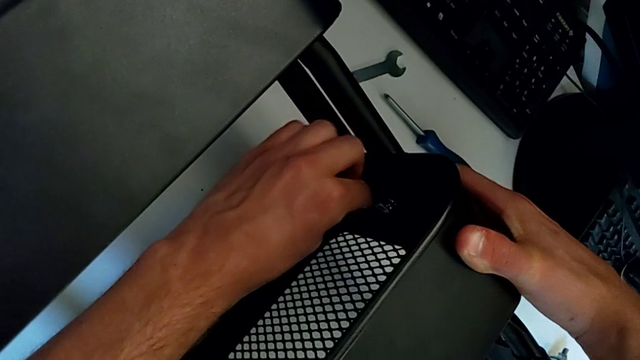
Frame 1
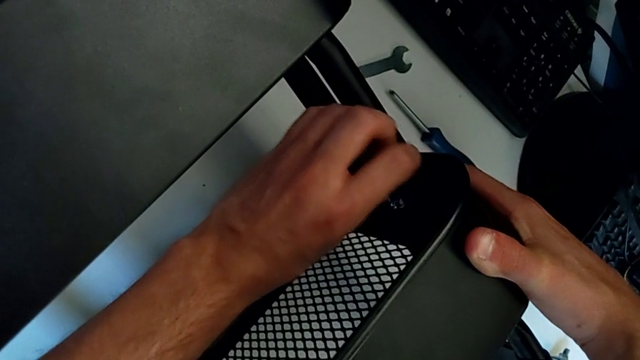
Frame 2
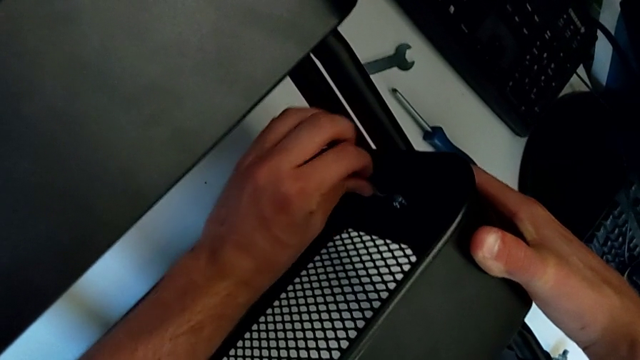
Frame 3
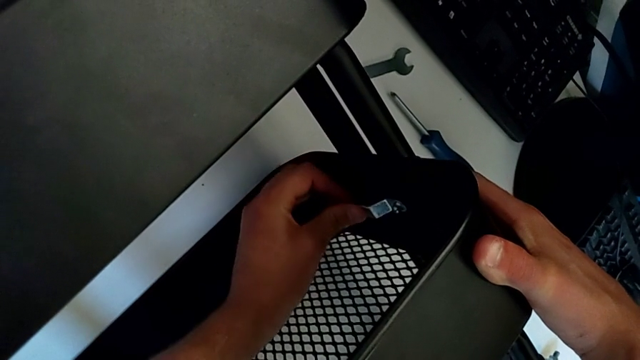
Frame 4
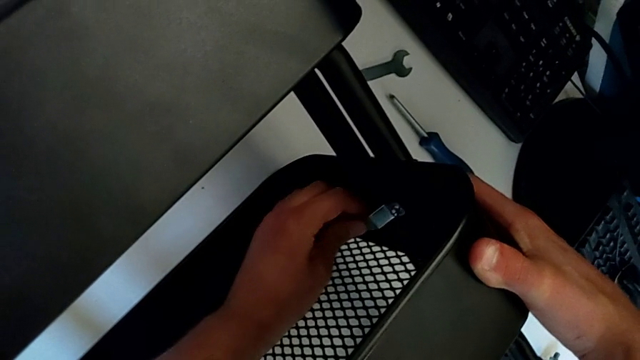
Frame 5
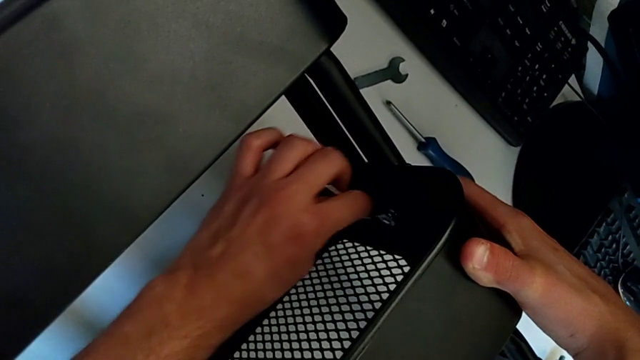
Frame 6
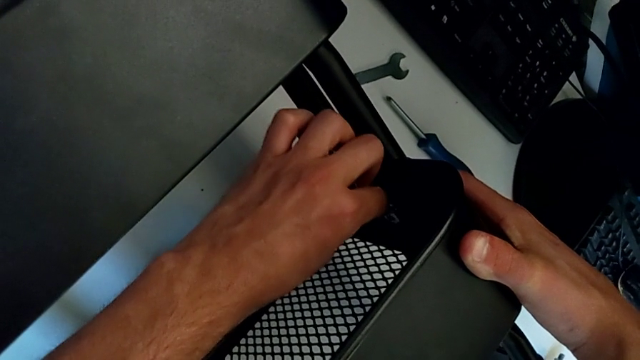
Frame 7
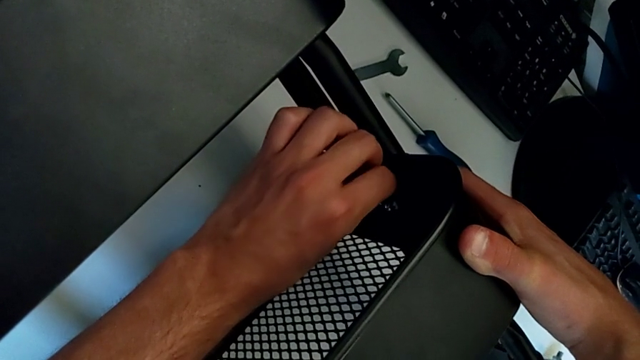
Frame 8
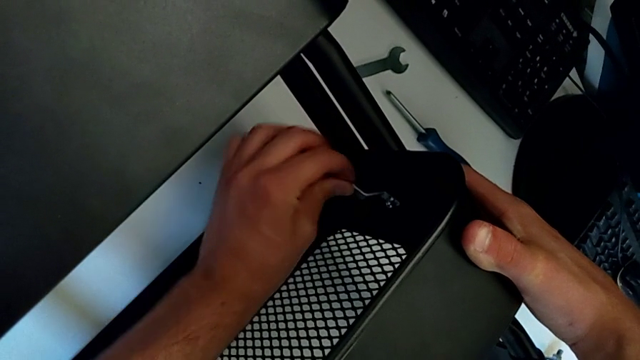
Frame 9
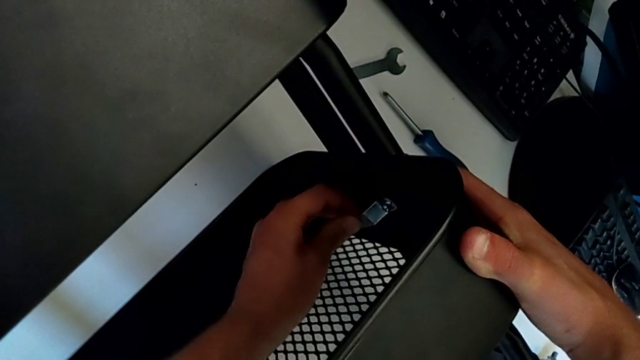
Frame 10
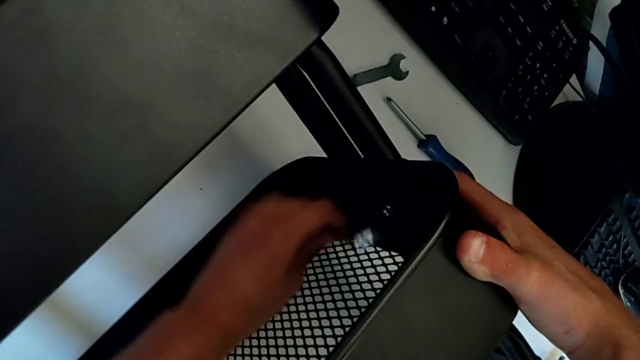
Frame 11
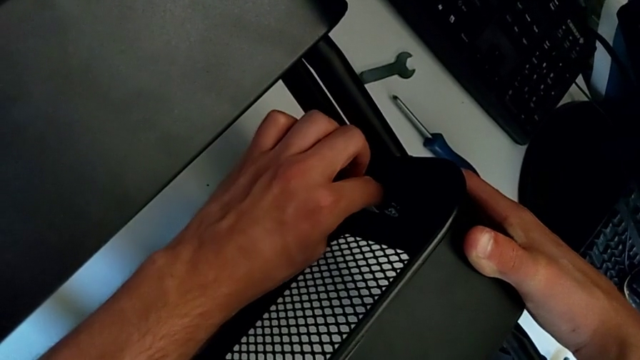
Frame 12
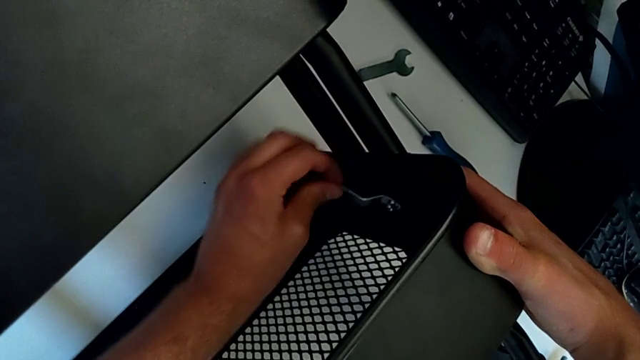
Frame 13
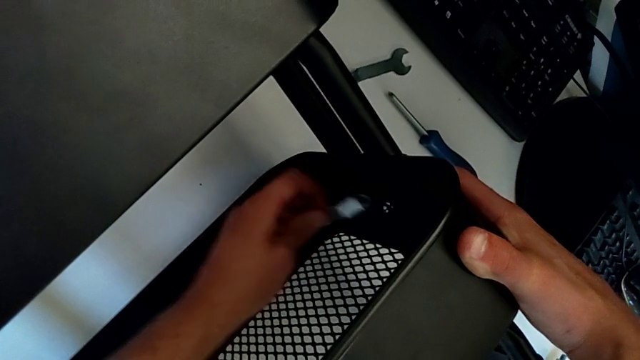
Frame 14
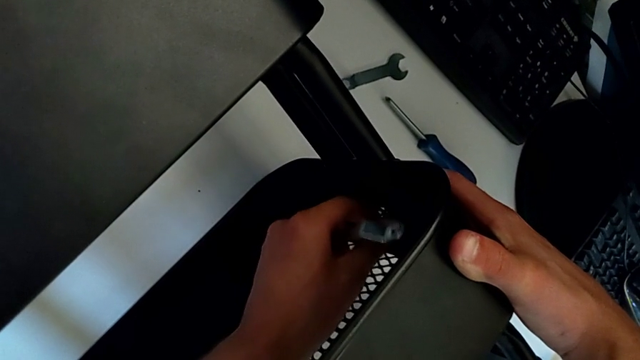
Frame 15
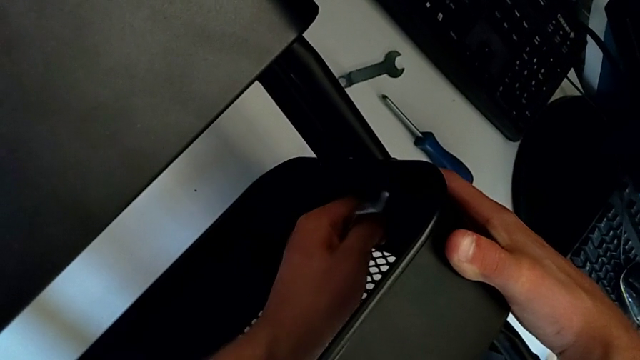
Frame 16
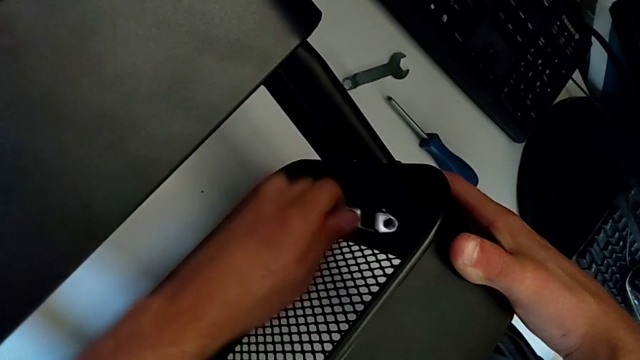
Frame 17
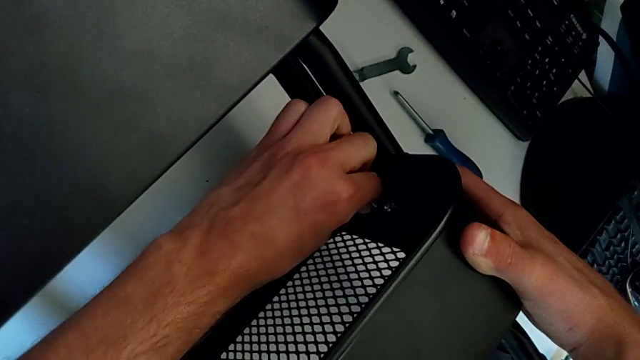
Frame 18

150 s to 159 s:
The camera wearer is disassembling the first bolt from the middle tray. They keep unscrewing the hexagon cap nut, withdraw the hexagonal wrench, unscrew the hexagon cap nut and insert the hexagonal wrench.

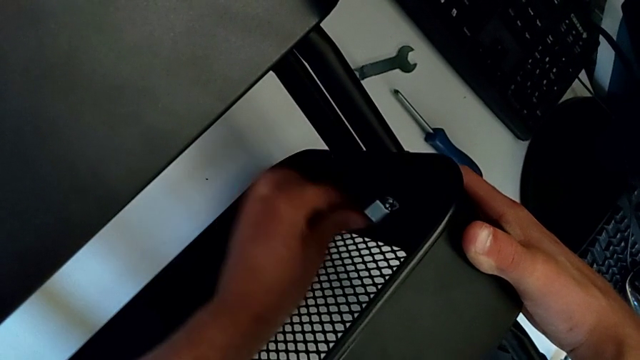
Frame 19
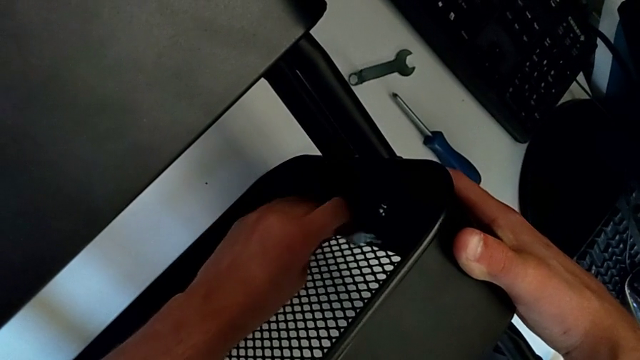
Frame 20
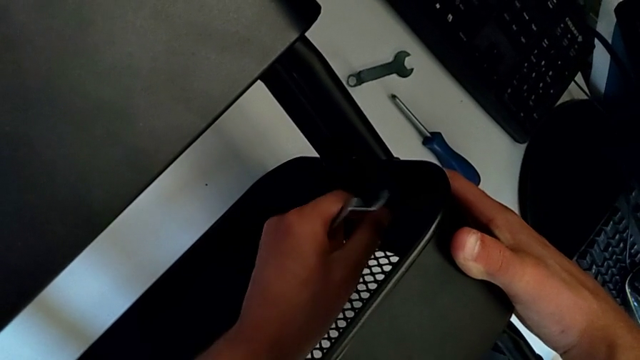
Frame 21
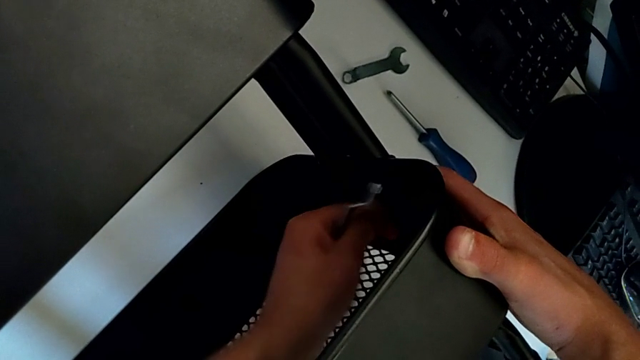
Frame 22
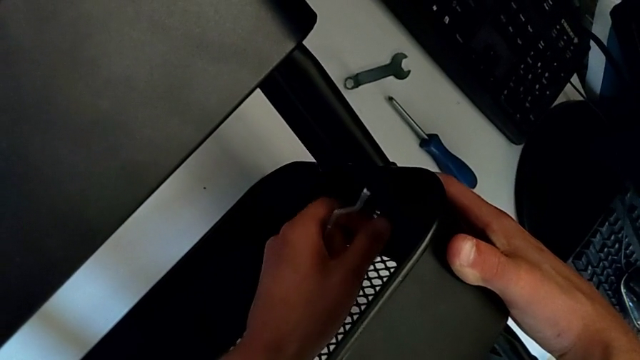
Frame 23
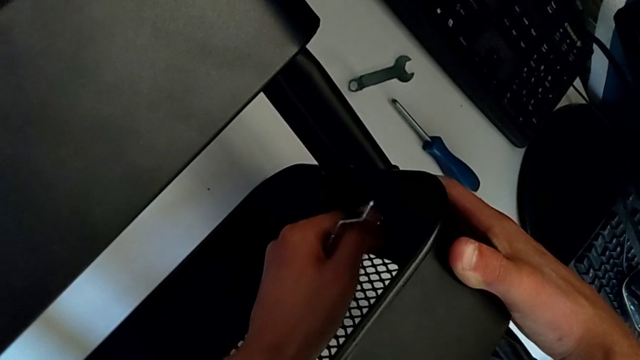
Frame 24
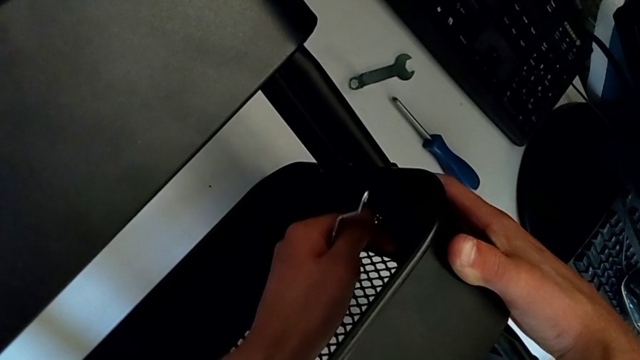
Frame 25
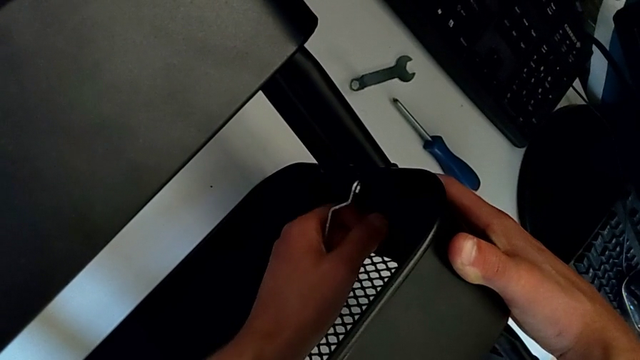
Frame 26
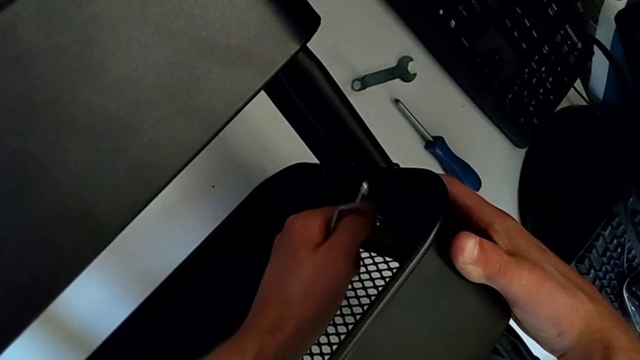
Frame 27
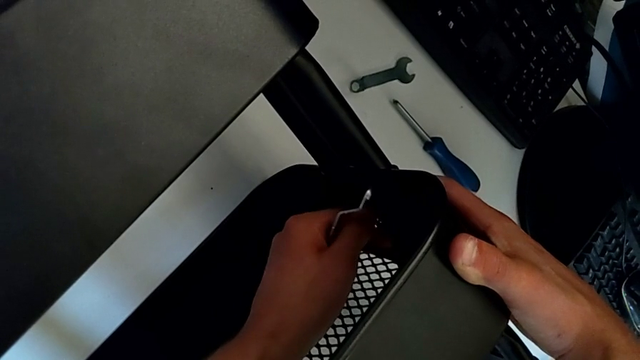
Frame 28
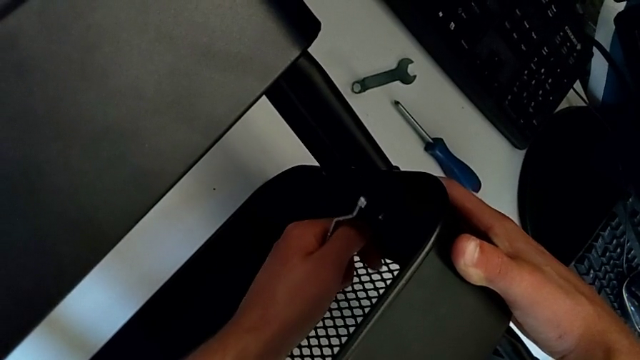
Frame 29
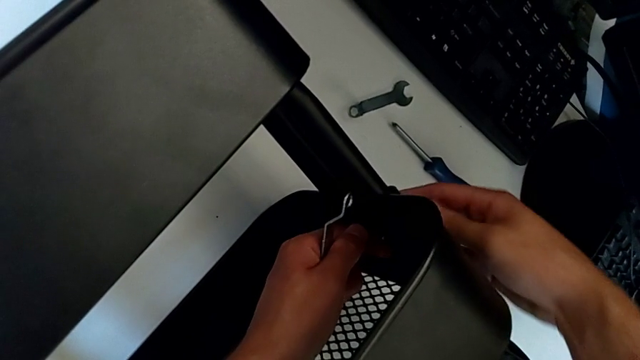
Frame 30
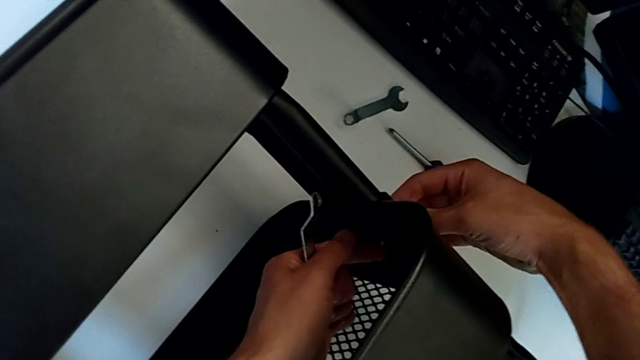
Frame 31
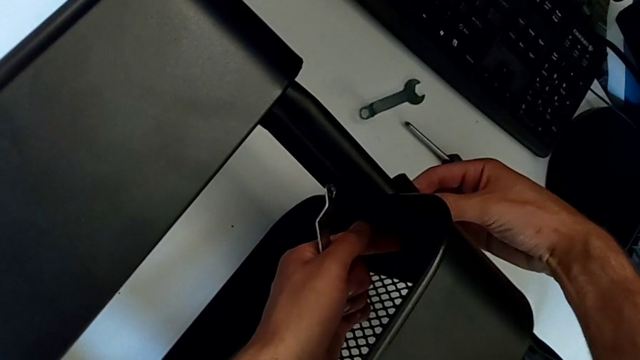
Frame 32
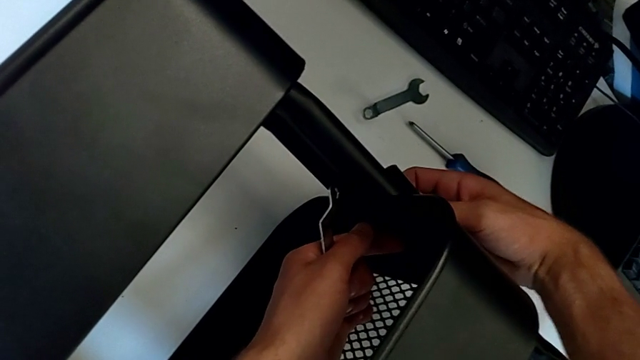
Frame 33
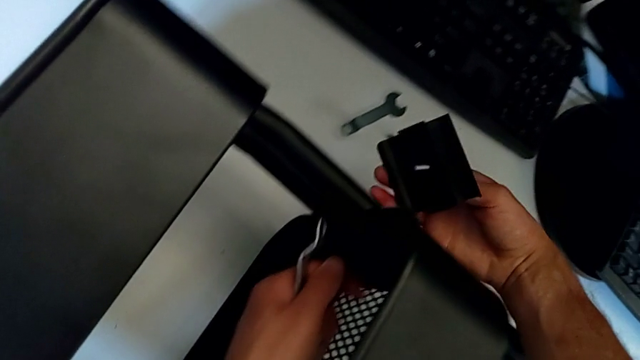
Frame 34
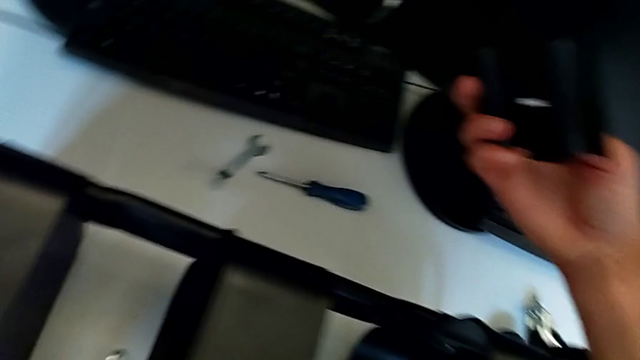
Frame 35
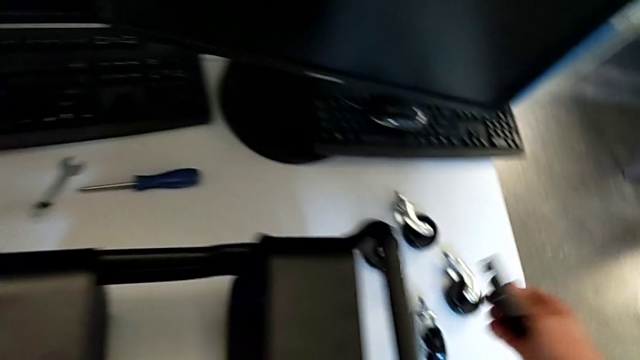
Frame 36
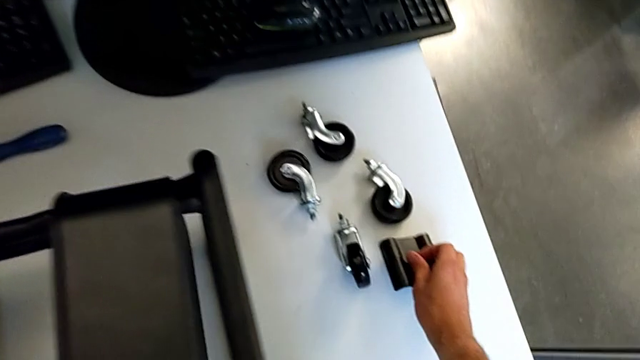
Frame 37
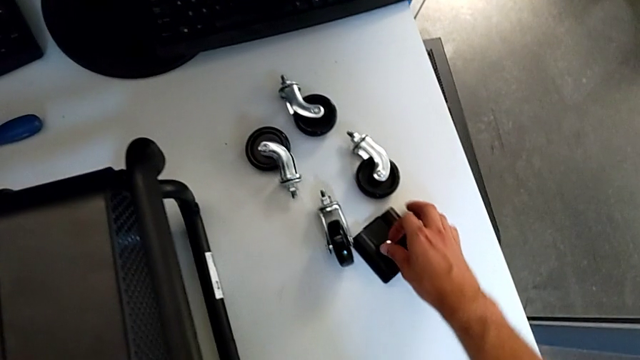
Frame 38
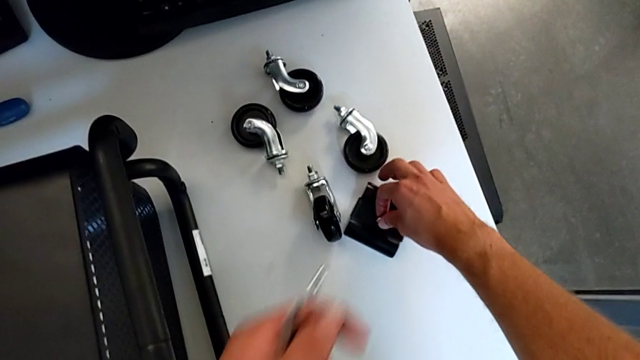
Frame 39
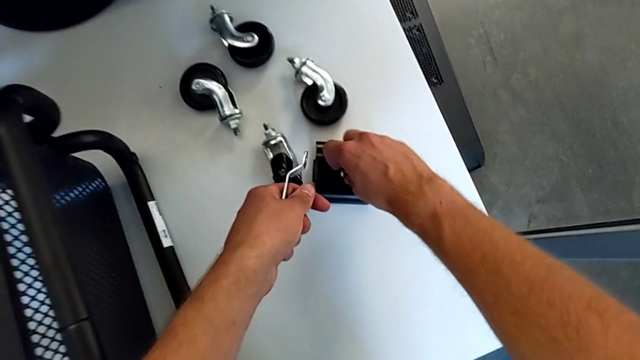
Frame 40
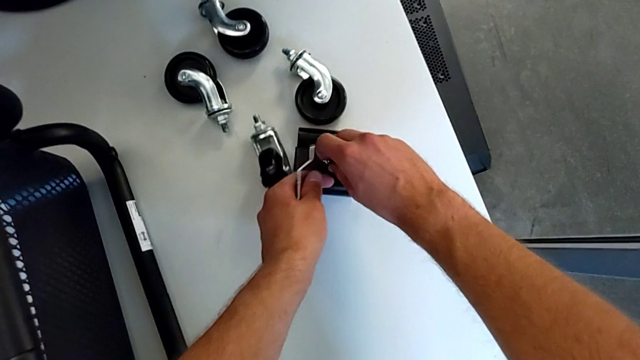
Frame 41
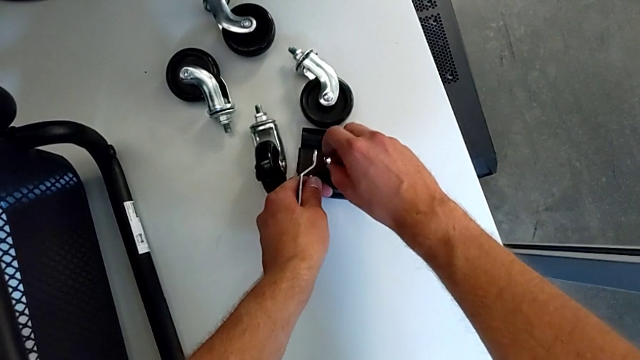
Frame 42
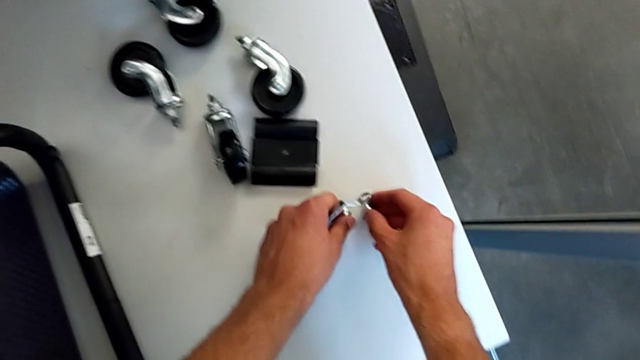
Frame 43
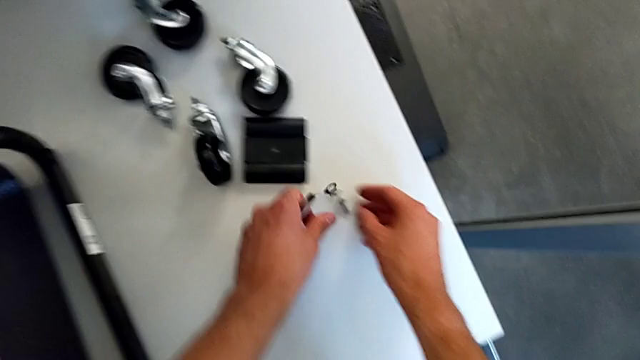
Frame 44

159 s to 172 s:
The camera wearer is disassembling the first bolt from the middle tray. They withdraw the hexagonal wrench, unscrew the hexagon cap nut, disassemble the bracket, place it, disassemble the bolt, place it and place the hexagon cap nut.
